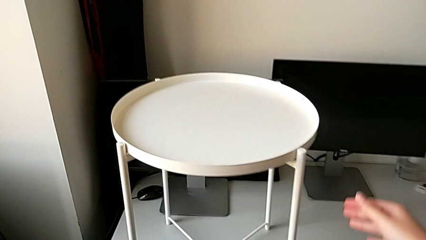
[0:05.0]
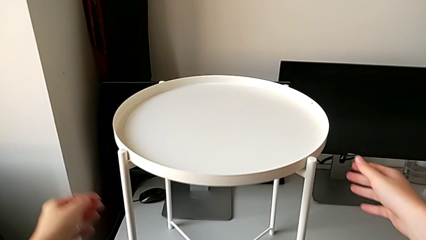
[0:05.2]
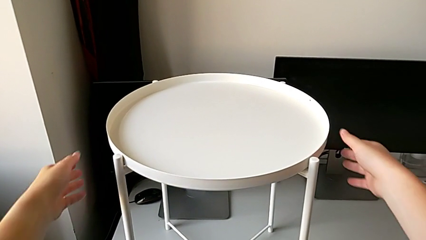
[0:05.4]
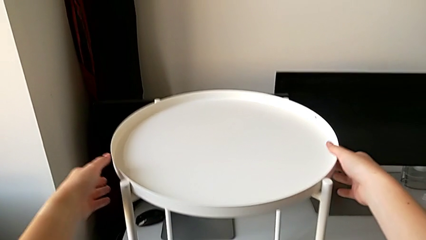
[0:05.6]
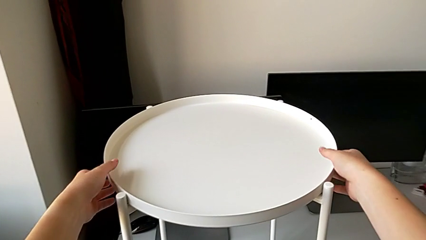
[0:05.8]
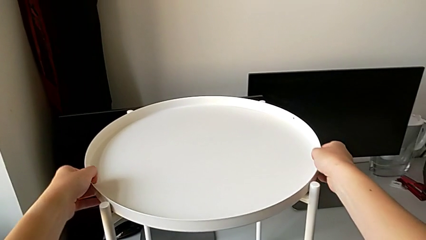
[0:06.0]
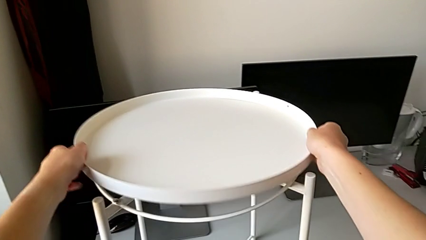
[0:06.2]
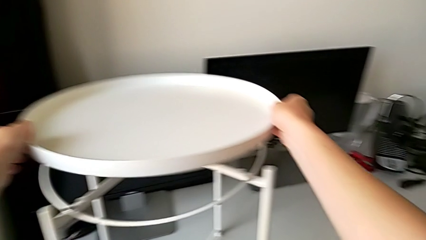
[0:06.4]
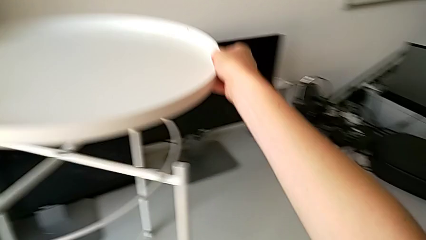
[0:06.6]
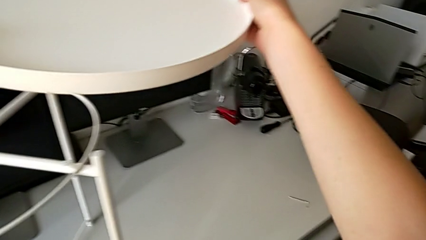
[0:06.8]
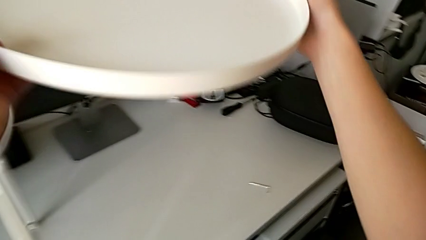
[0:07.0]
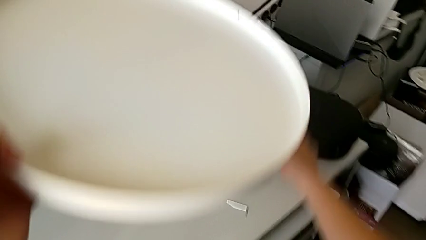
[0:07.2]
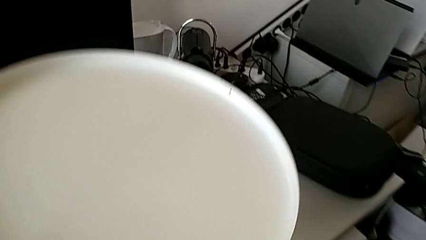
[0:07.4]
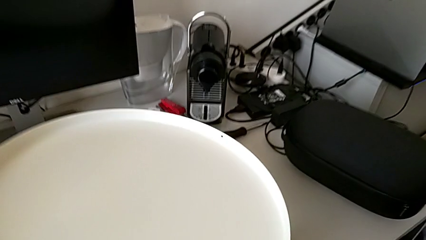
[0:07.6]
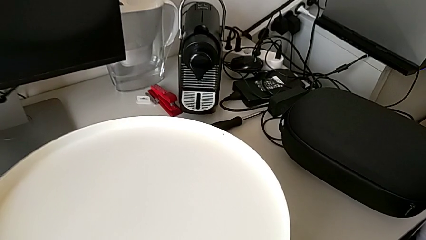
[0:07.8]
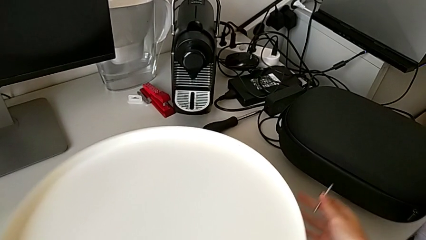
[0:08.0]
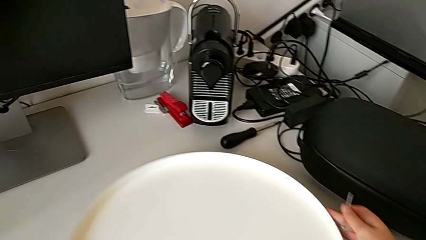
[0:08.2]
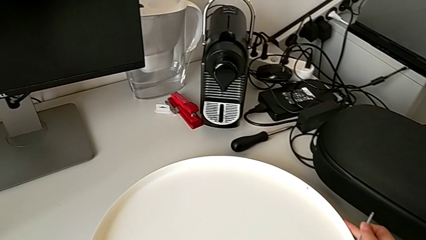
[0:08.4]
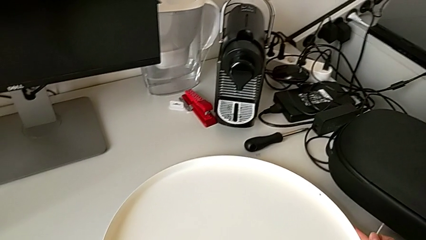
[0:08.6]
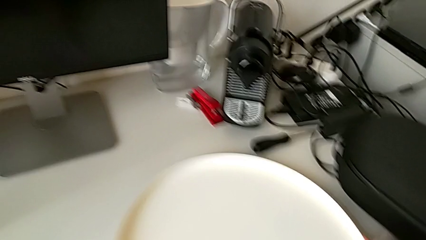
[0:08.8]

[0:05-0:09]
The camera wearer disassembles the tray. They grab the tray, disassemble it, lift it, grab the Allen wrench and place the tray.

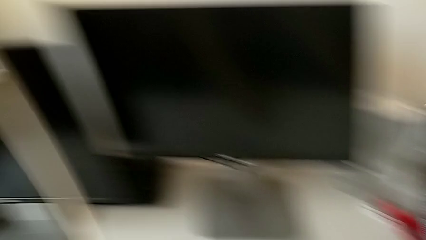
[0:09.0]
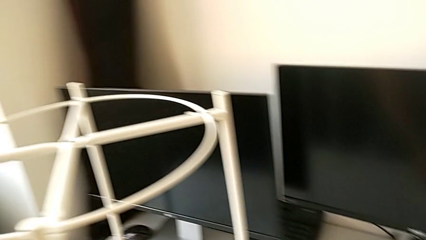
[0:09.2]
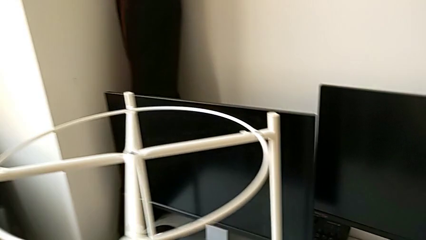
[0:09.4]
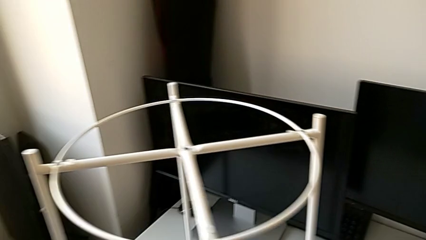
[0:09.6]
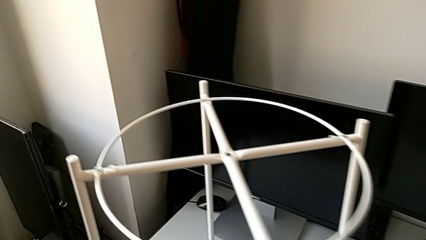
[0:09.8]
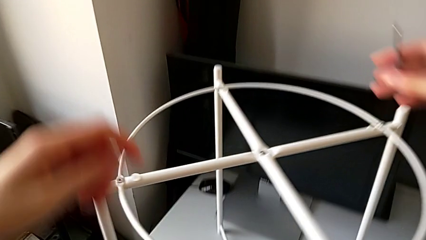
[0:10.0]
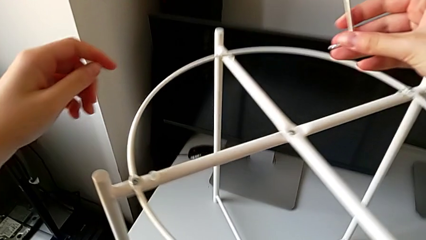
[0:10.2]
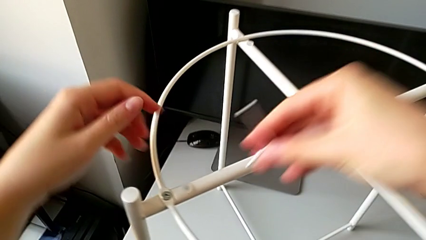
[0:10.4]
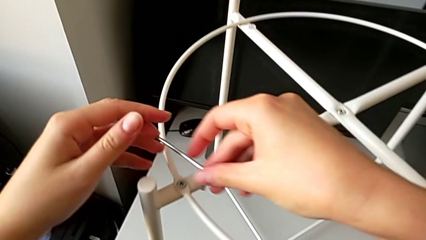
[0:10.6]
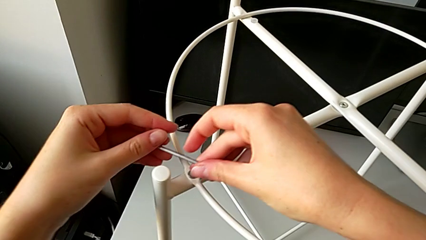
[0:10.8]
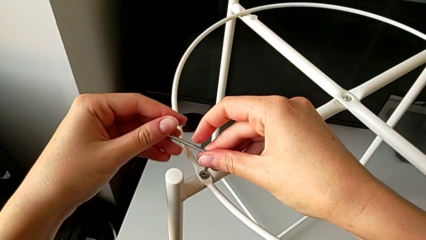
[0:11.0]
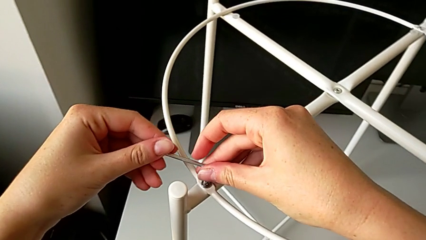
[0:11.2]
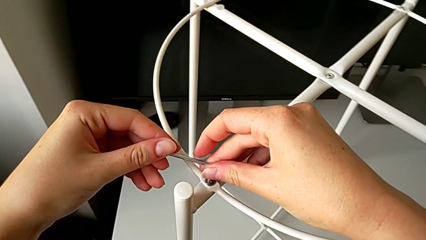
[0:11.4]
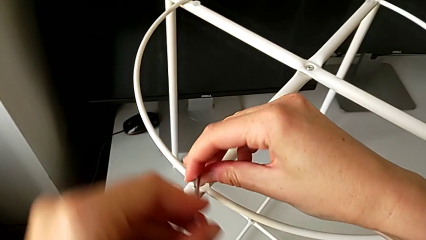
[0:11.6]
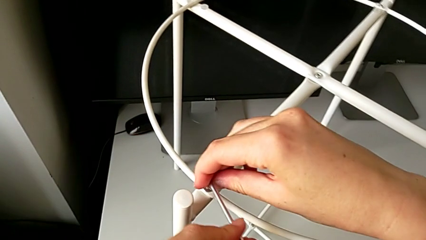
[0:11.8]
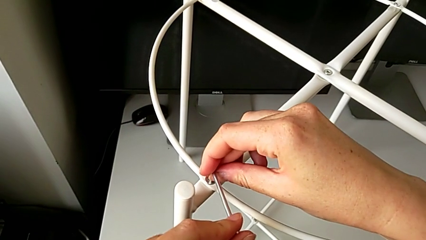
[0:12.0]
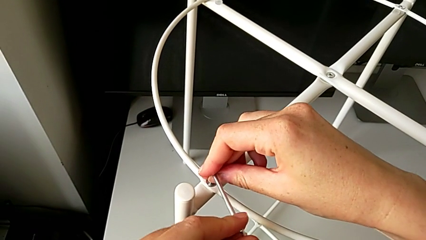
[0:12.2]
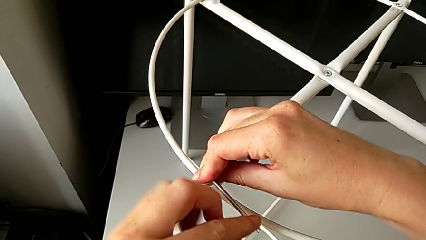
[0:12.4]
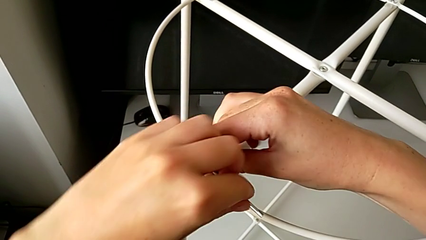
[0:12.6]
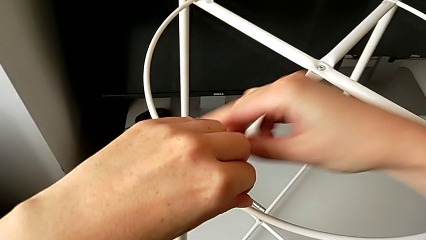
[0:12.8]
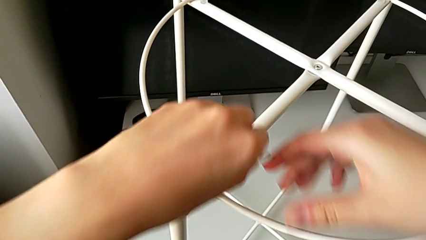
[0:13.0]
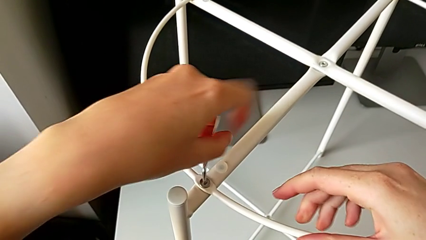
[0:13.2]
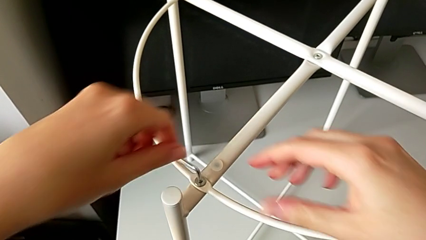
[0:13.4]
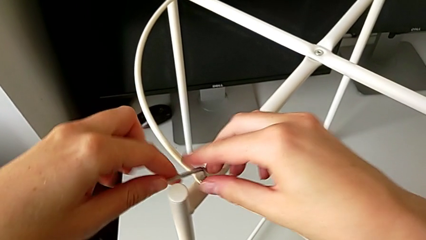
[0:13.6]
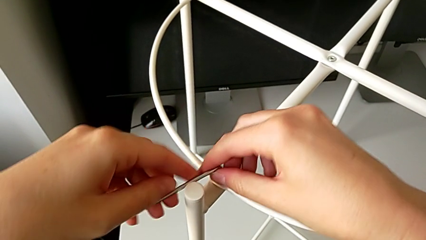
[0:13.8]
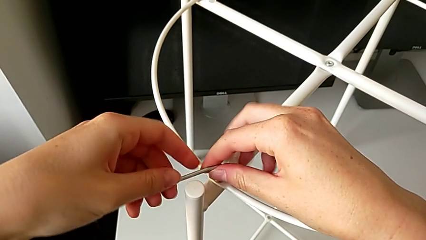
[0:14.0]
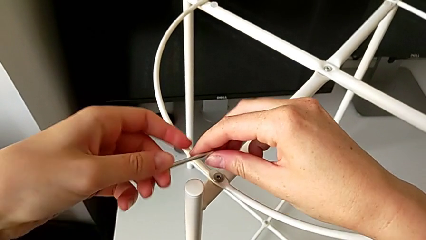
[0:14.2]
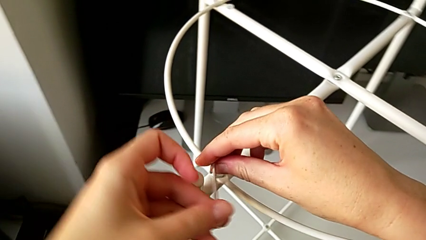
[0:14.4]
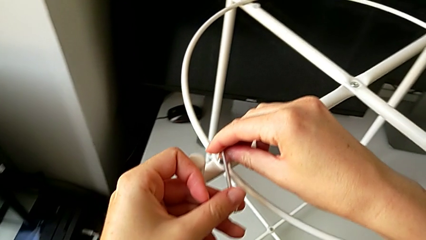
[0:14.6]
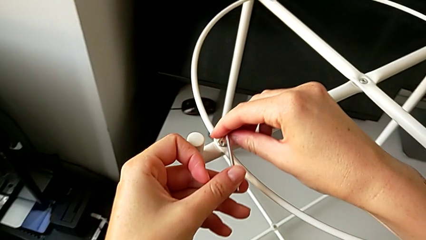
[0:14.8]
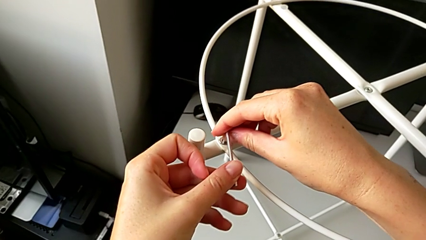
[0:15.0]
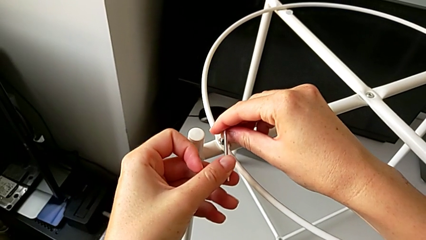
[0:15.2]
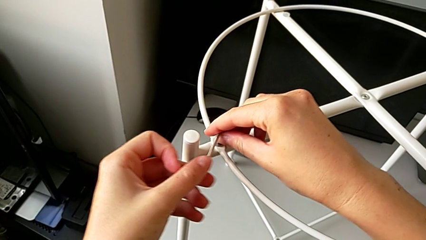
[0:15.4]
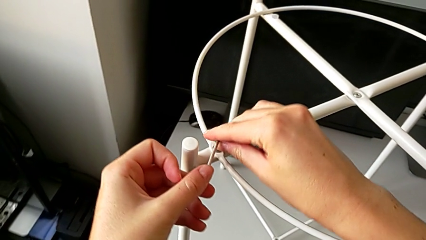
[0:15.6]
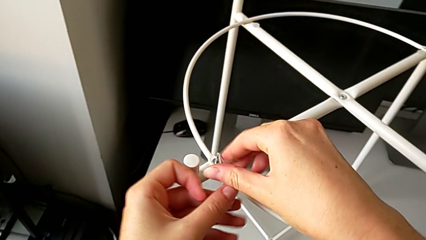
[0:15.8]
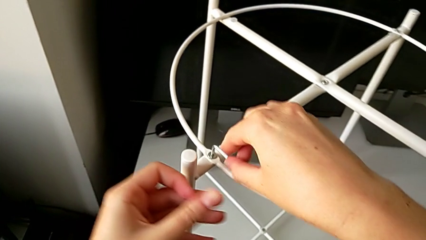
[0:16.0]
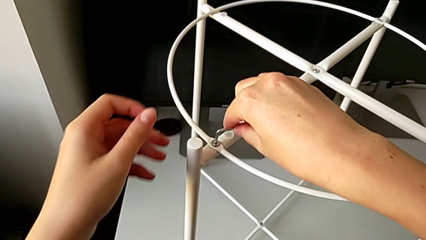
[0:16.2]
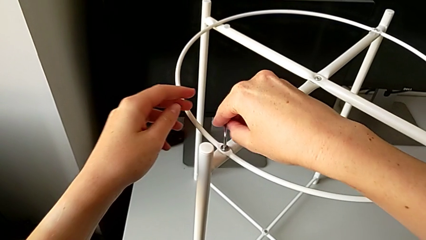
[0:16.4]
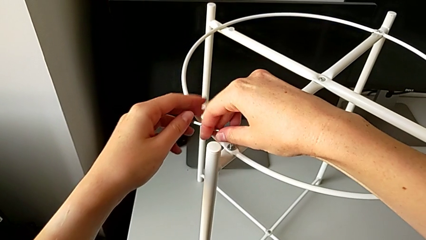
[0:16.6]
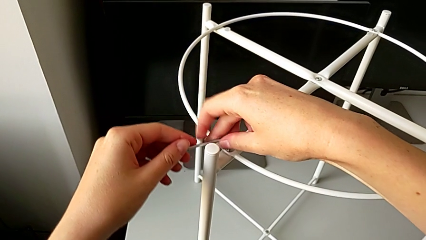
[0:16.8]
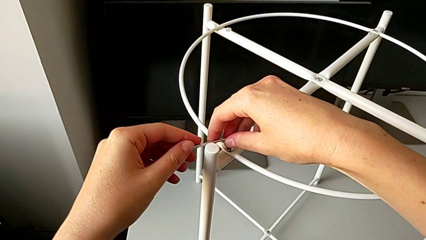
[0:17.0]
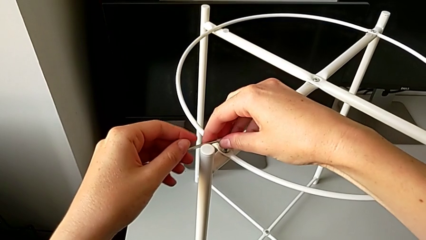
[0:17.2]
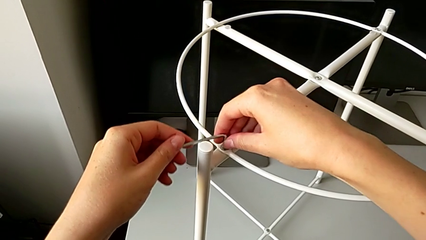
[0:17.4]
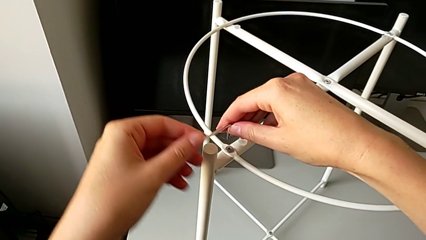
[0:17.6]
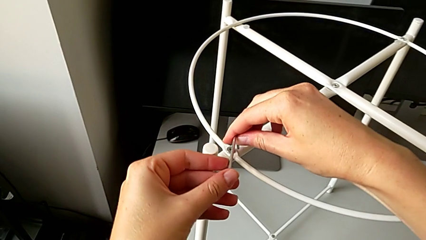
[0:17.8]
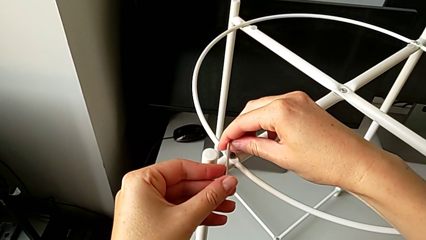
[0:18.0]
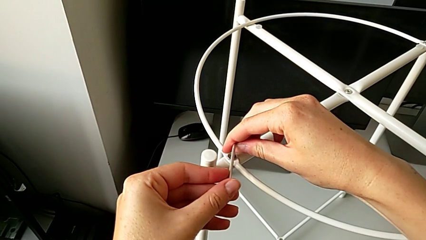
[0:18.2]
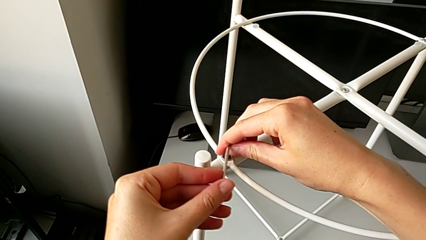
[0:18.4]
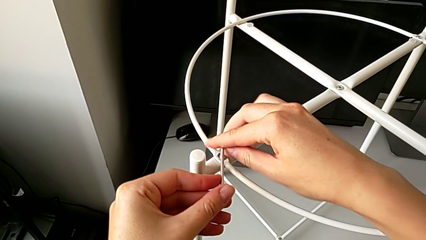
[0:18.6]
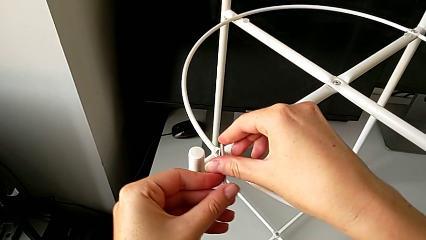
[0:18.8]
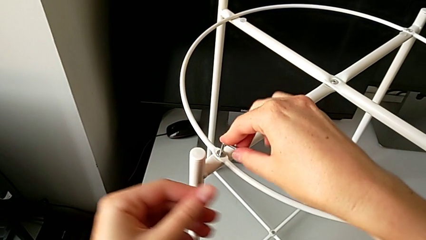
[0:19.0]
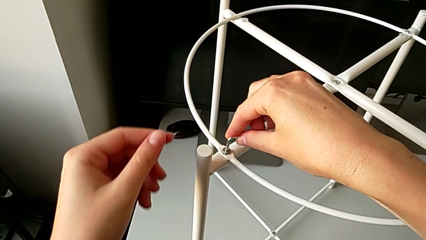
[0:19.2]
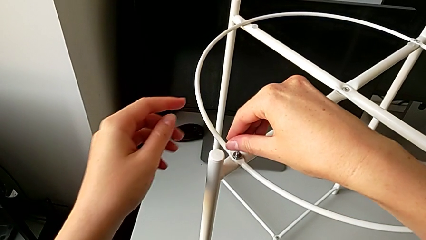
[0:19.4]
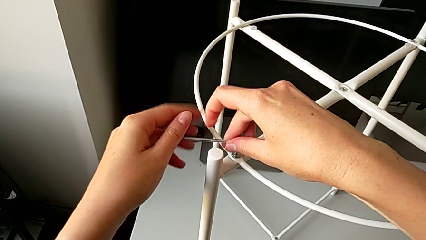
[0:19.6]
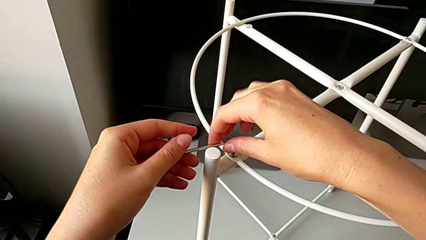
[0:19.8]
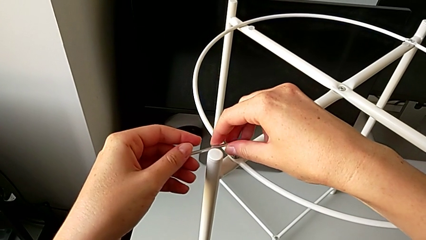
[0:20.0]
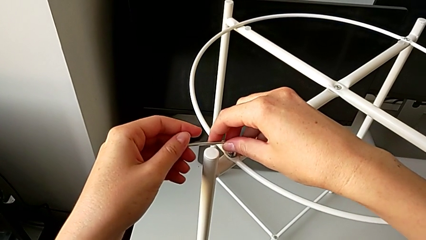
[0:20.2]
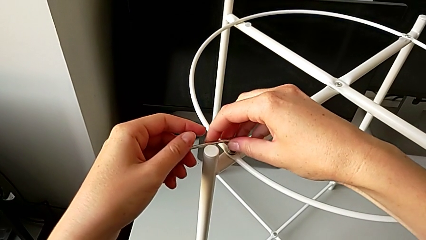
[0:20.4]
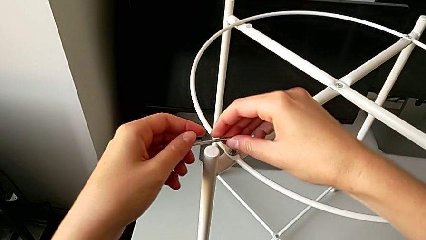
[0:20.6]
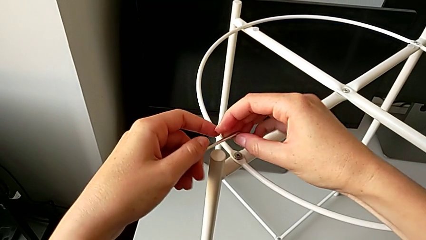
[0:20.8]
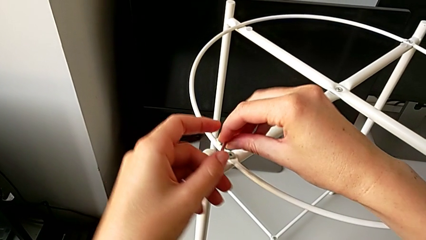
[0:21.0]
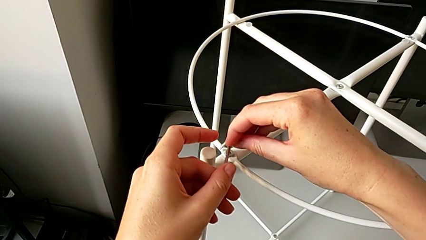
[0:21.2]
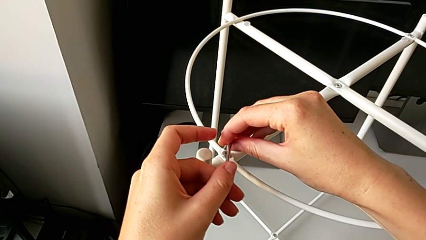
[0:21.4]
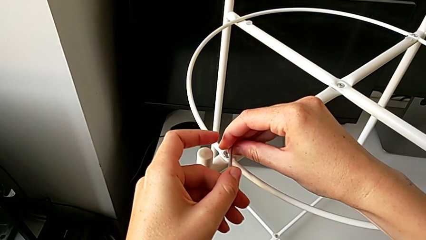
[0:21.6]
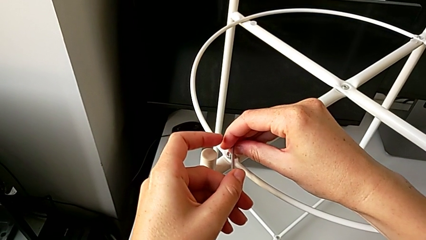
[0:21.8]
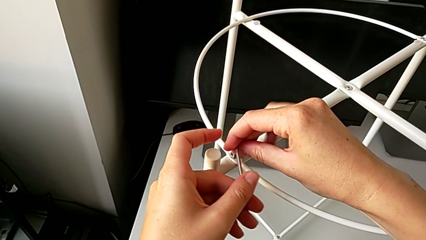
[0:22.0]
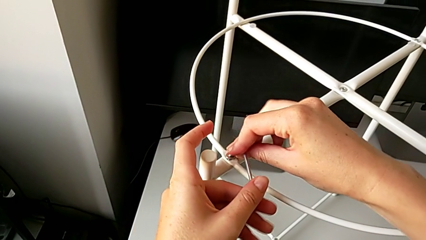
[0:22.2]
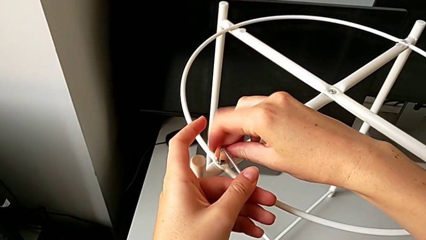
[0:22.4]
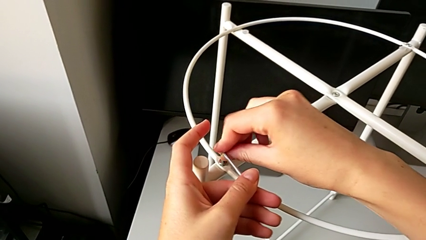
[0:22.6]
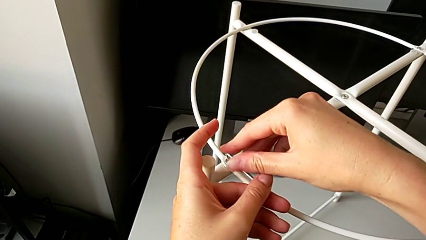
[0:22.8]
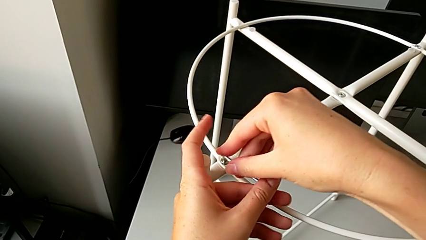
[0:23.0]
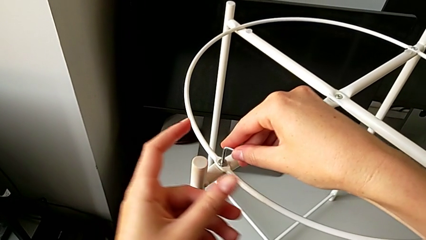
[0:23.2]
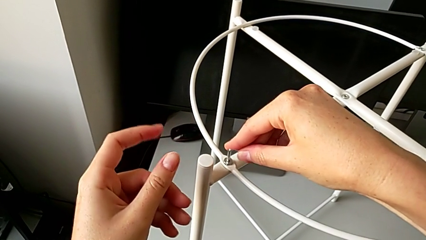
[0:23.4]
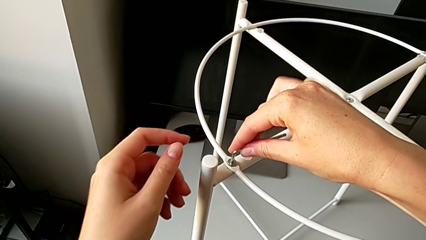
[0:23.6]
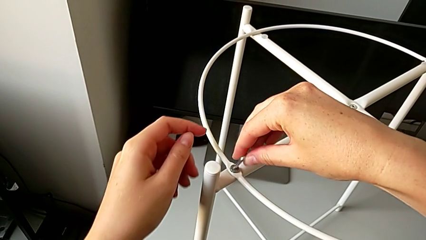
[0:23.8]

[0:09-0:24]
The camera wearer is disassembling the circle. They approach the hex socket head, insert the Allen wrench, unscrew the hex socket head, withdraw the Allen wrench, insert it, unscrew the hex socket head, withdraw the Allen wrench, insert it, unscrew the hex socket head, withdraw the Allen wrench, insert it and unscrew the hex socket head.
